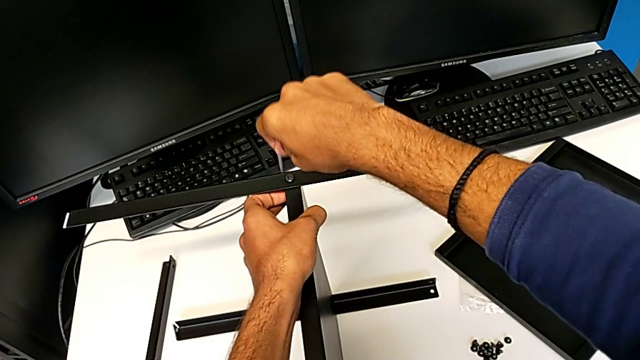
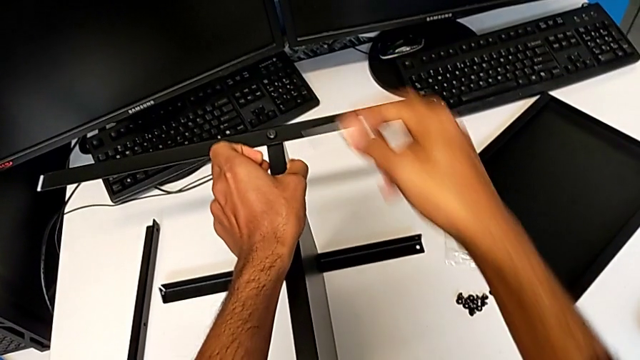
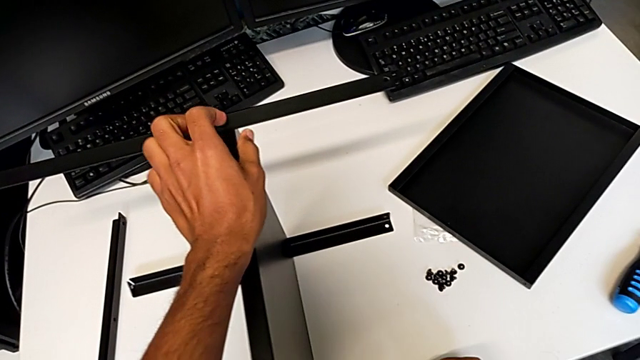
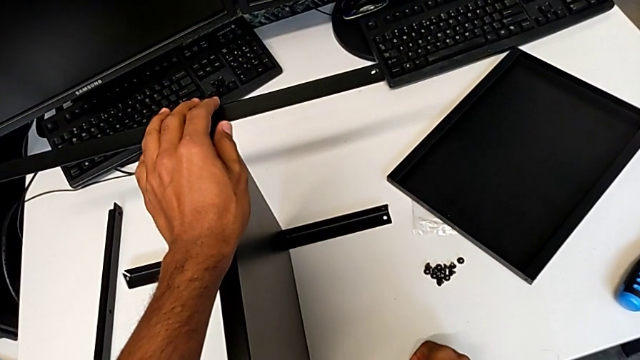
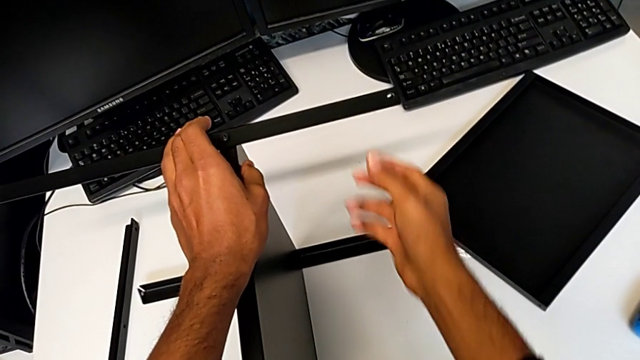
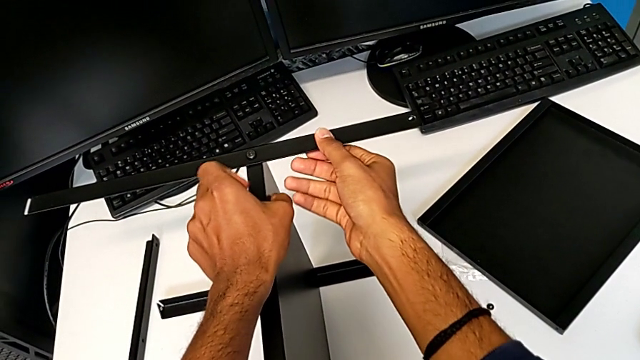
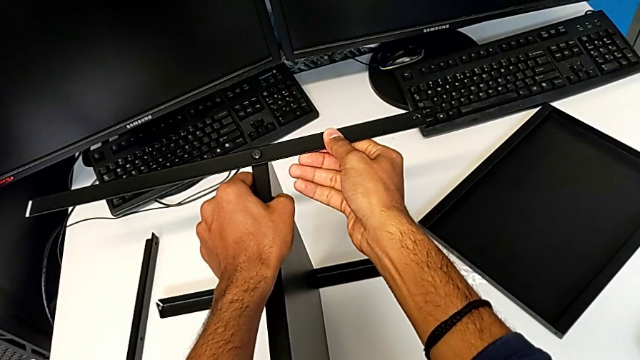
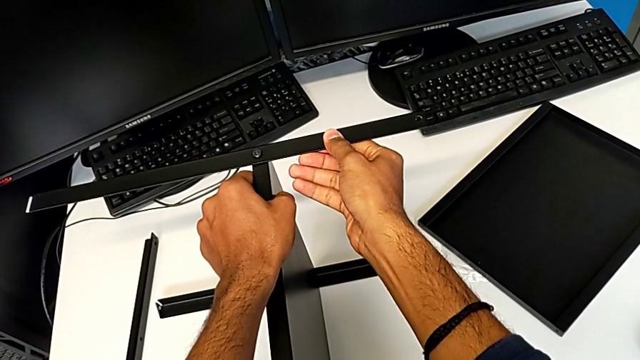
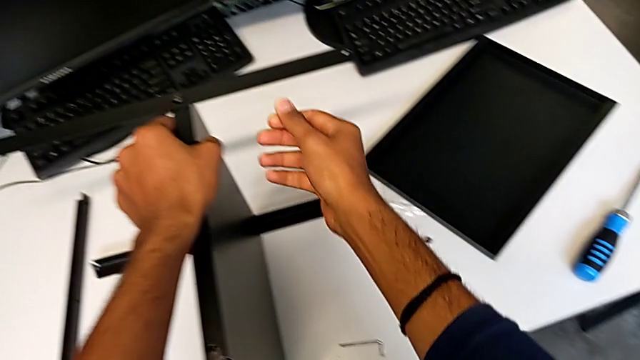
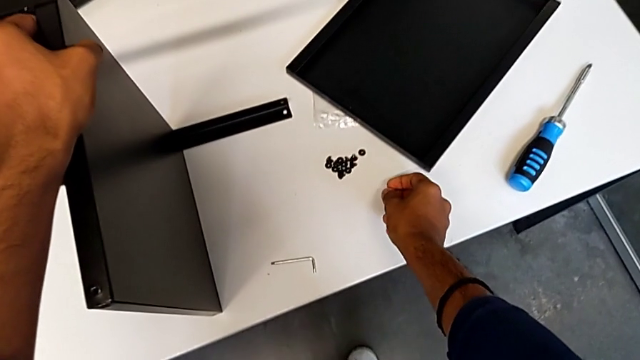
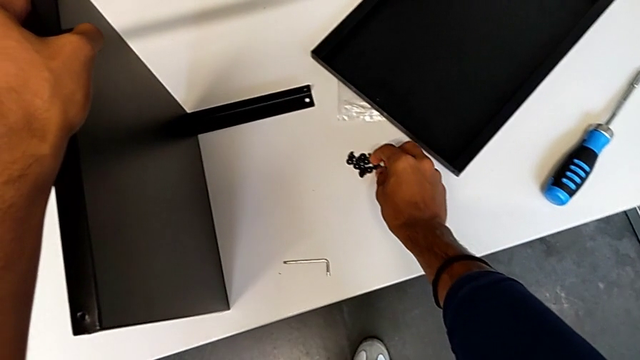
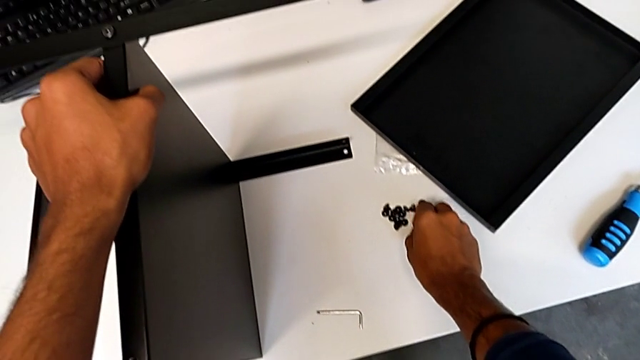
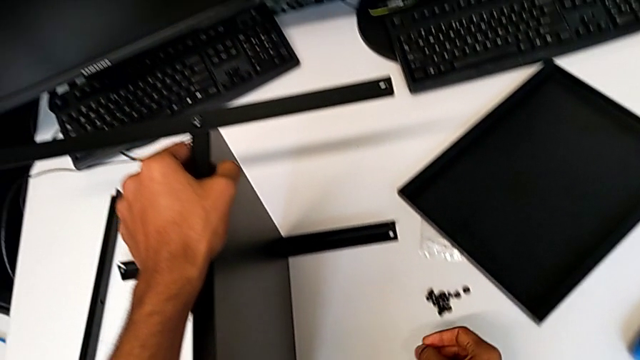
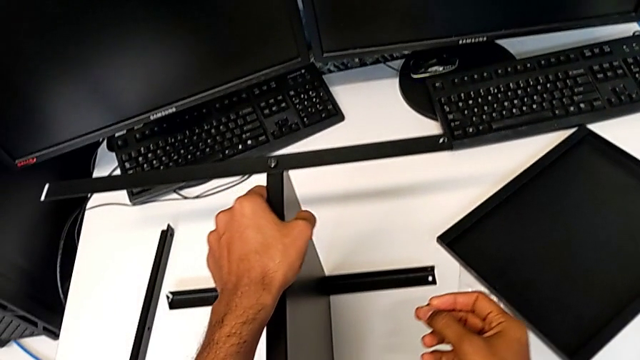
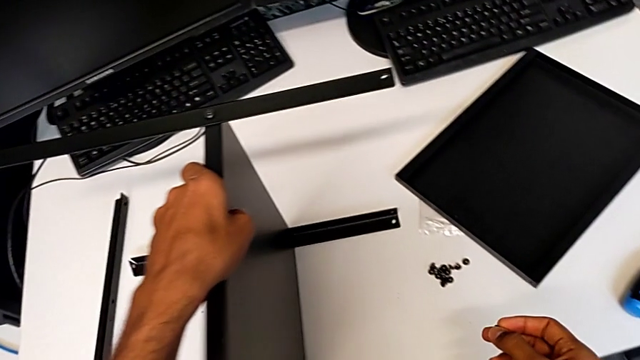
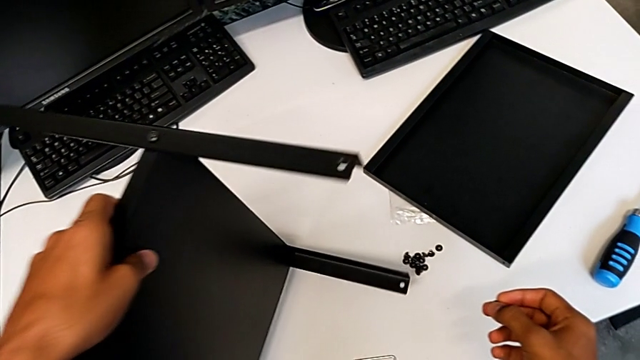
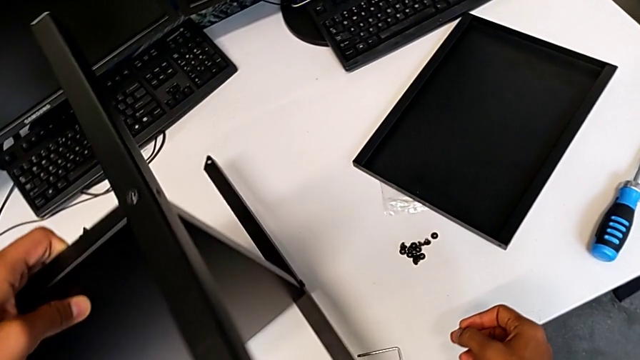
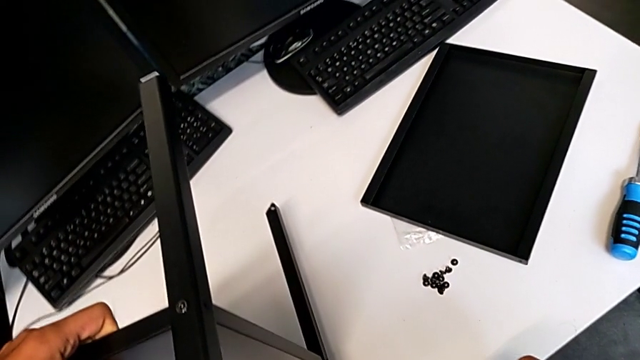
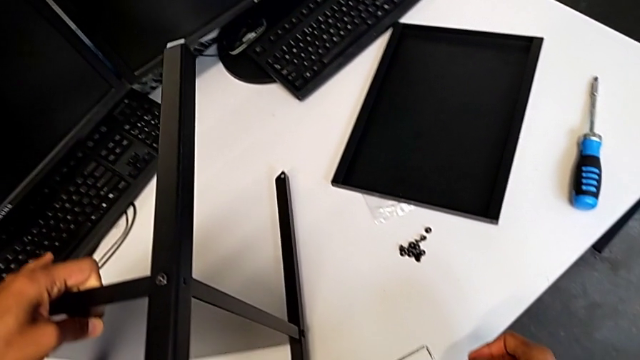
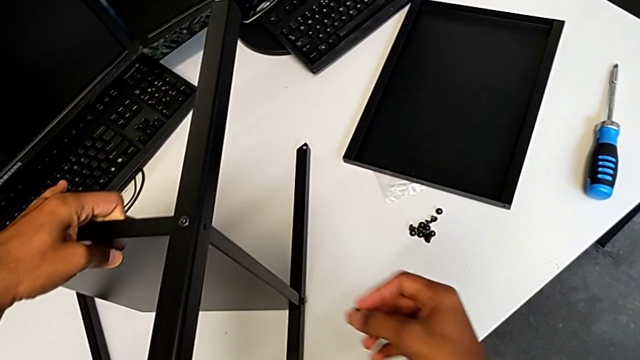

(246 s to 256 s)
The camera wearer is screwing the second leg onto the shelf. They rotate the tray.

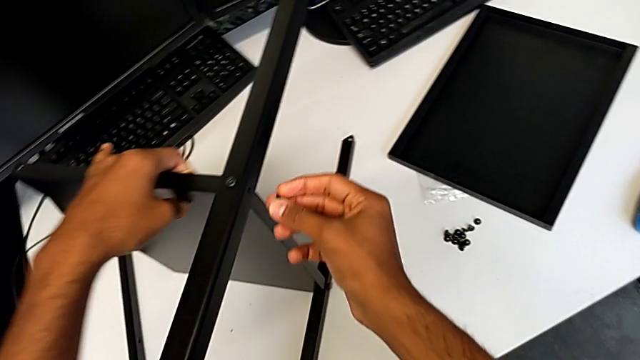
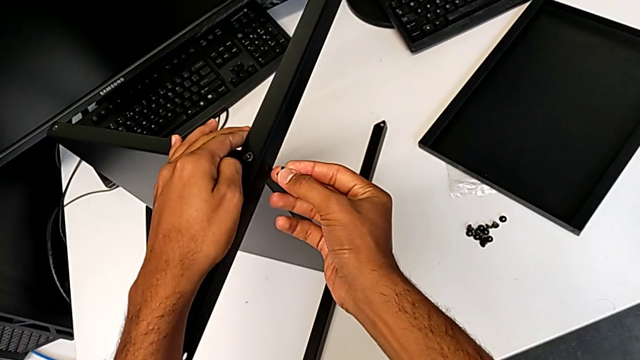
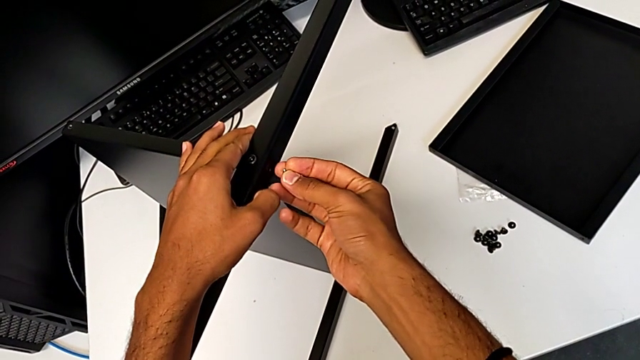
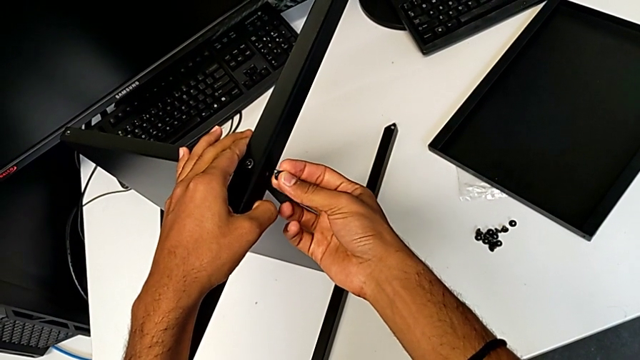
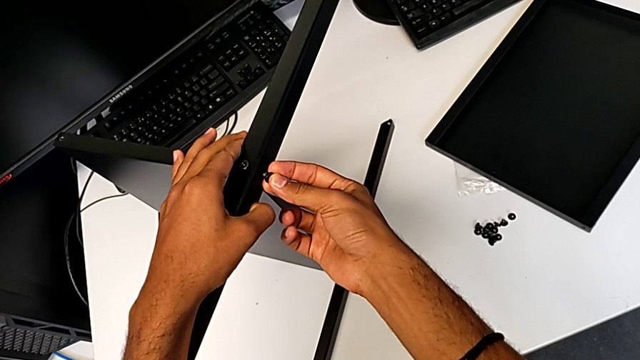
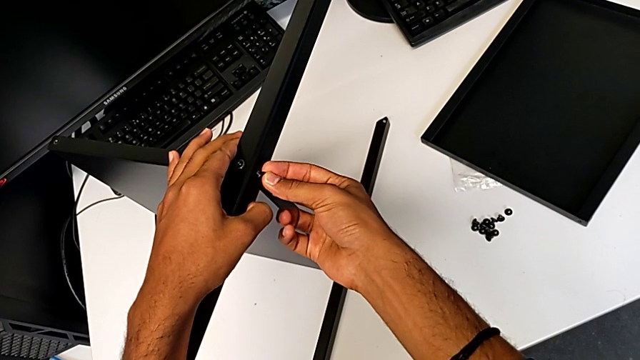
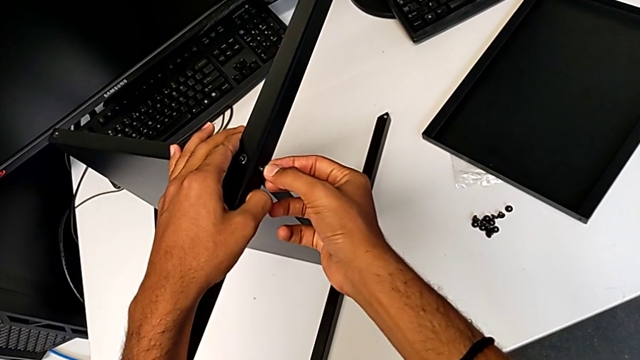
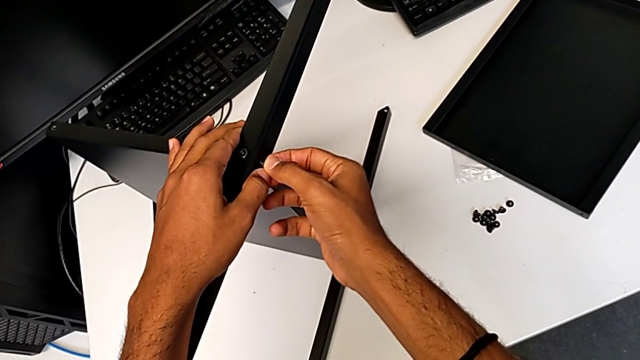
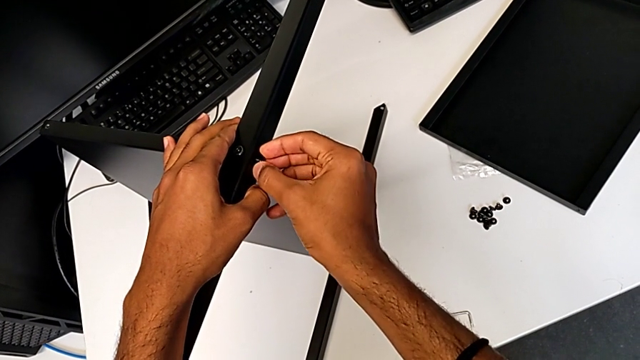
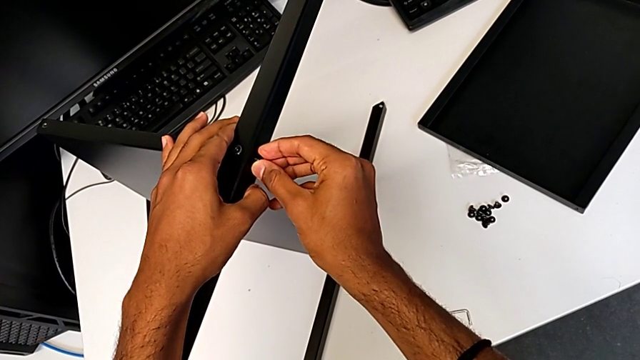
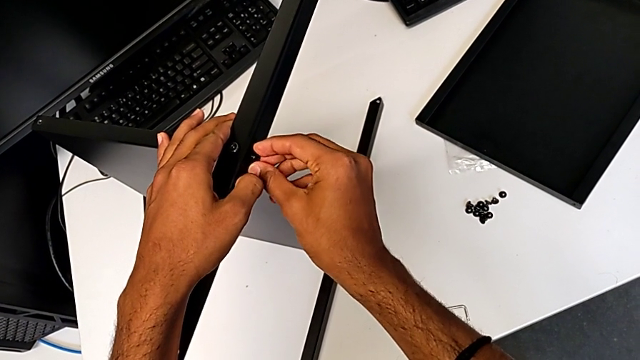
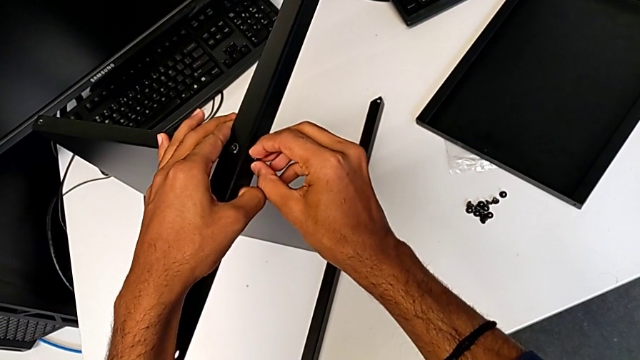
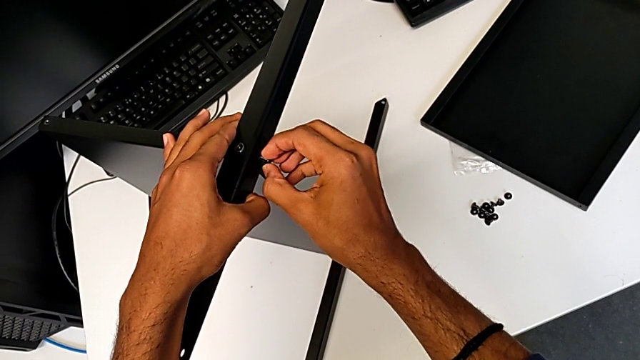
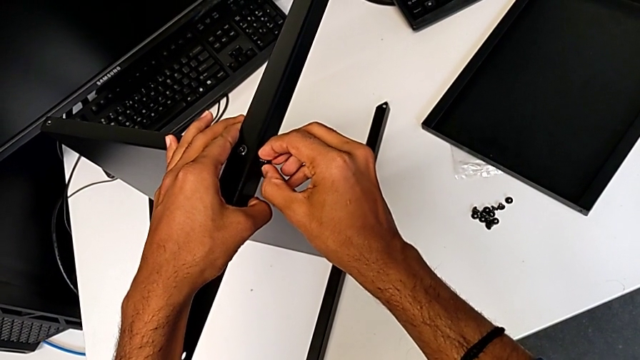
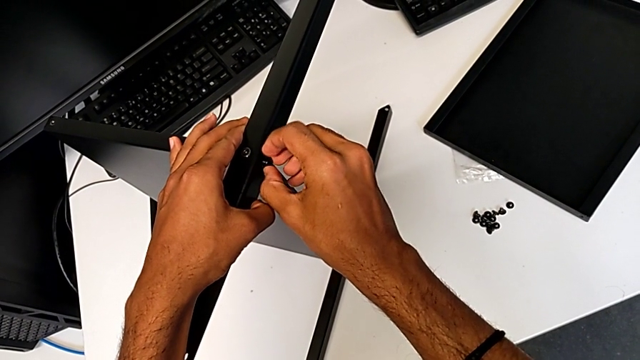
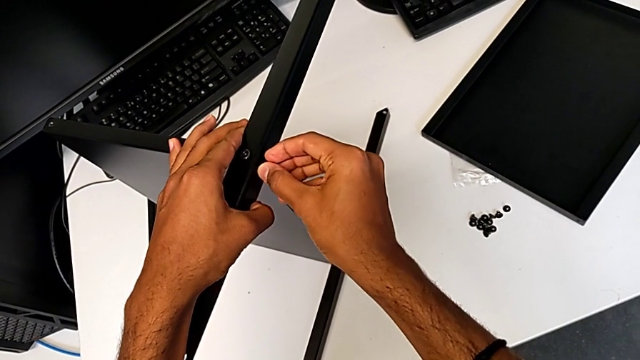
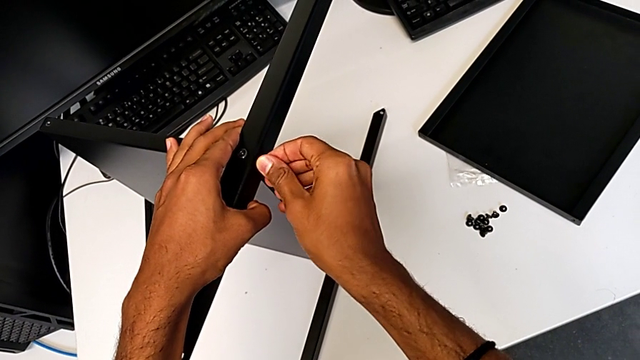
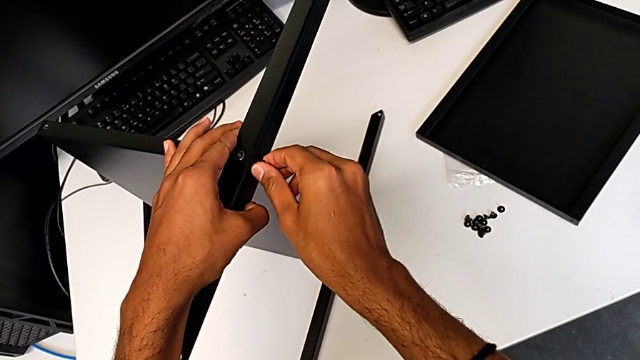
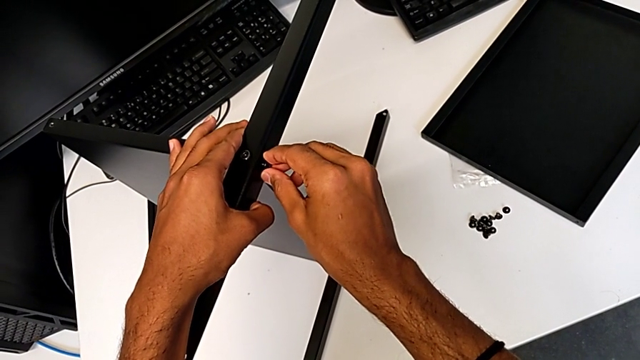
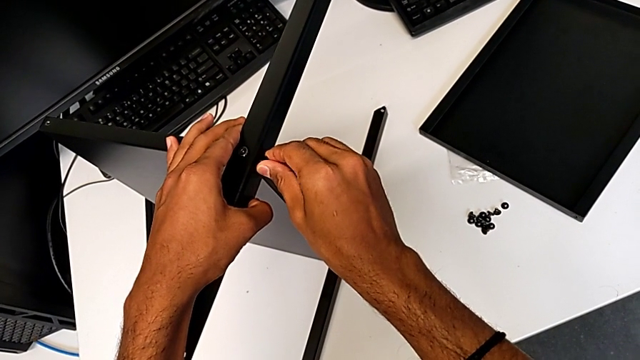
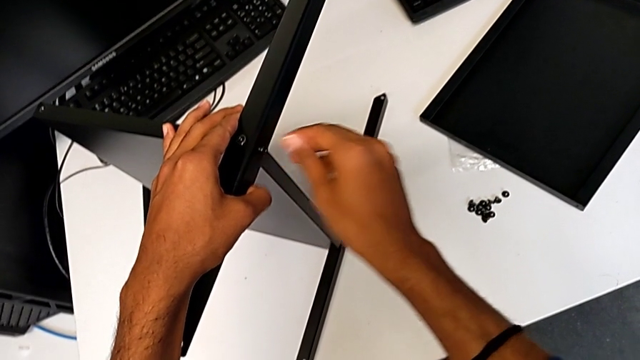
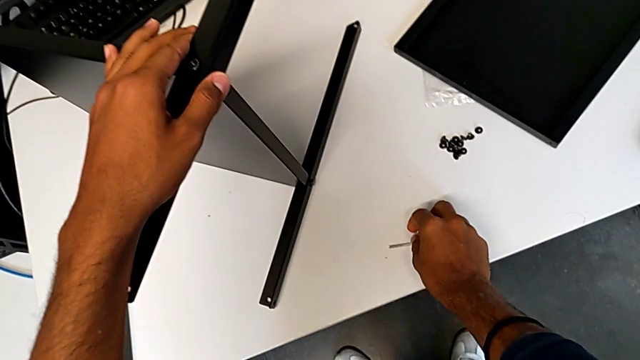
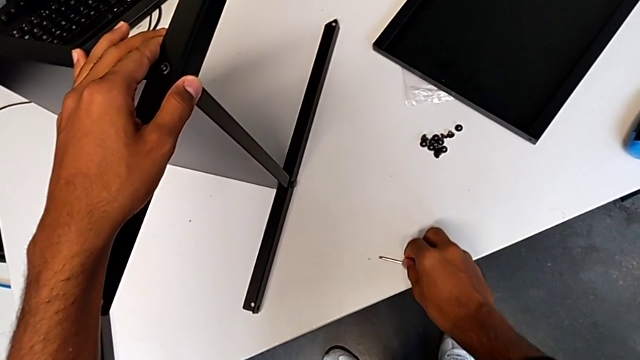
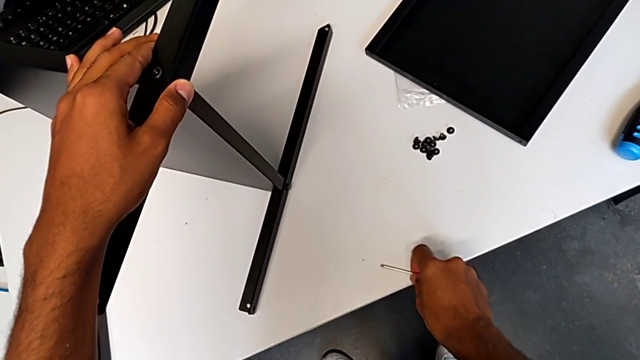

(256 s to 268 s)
The camera wearer is screwing the second leg onto the shelf. They begin to screw the fourth hex socket head.
